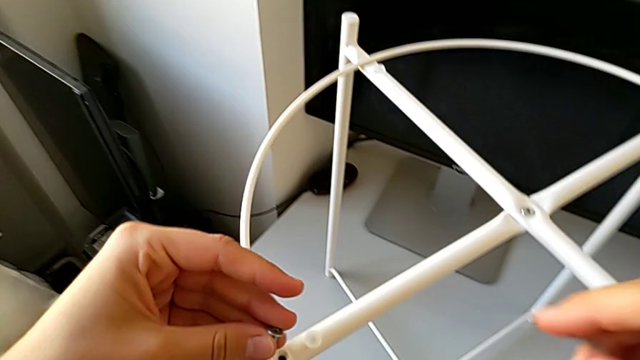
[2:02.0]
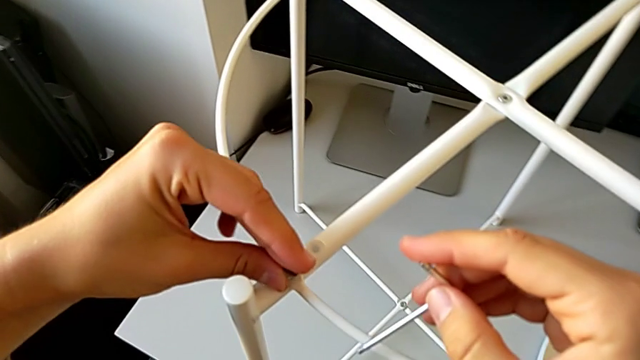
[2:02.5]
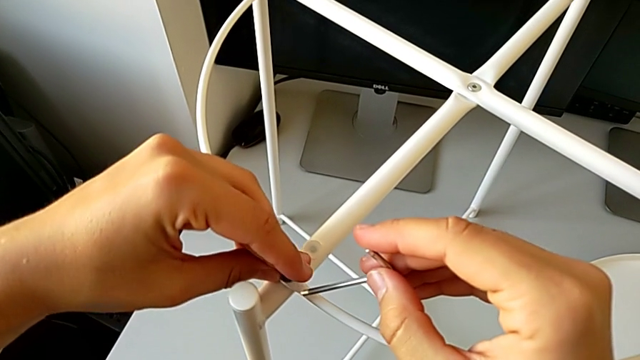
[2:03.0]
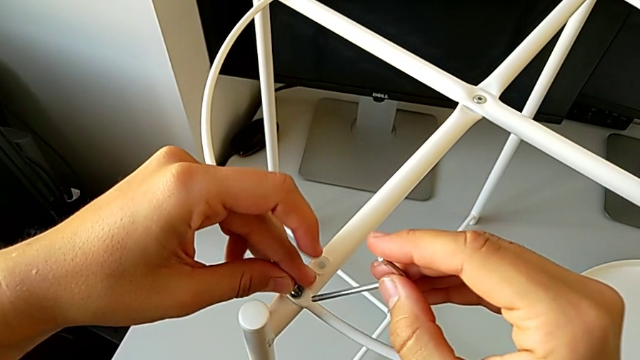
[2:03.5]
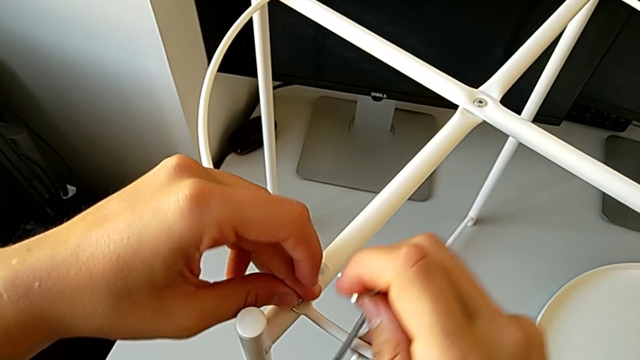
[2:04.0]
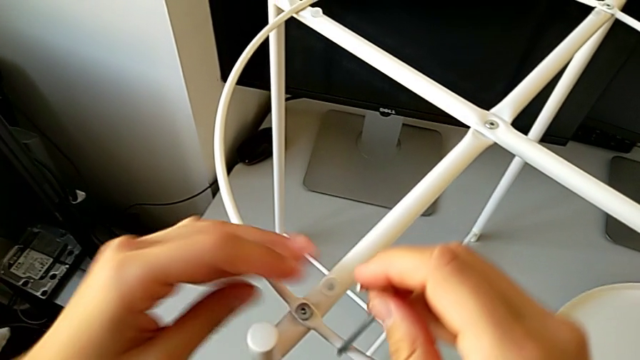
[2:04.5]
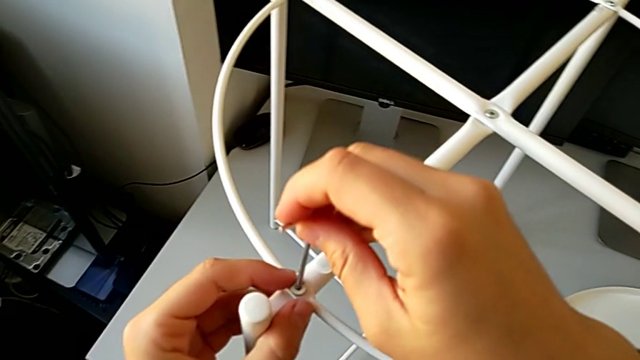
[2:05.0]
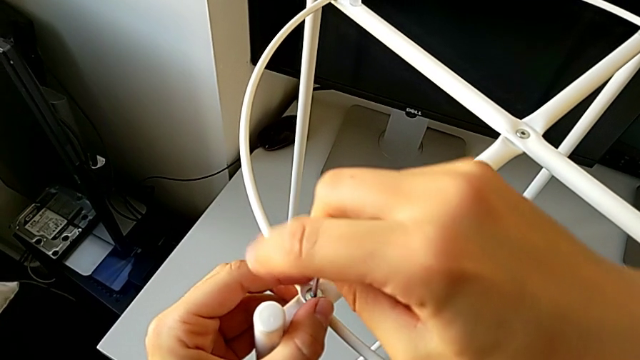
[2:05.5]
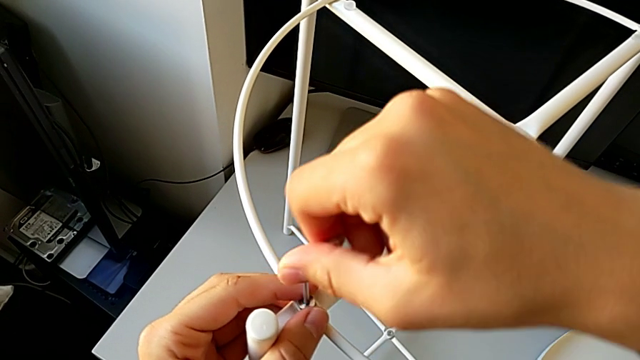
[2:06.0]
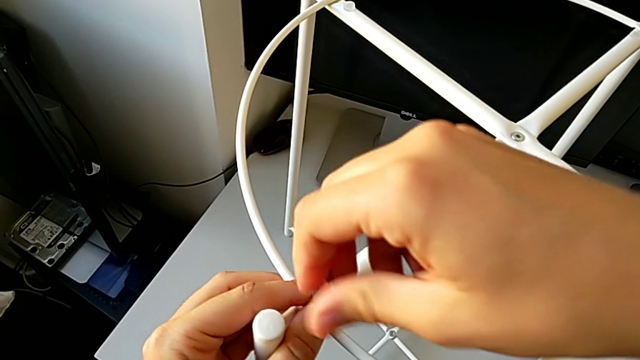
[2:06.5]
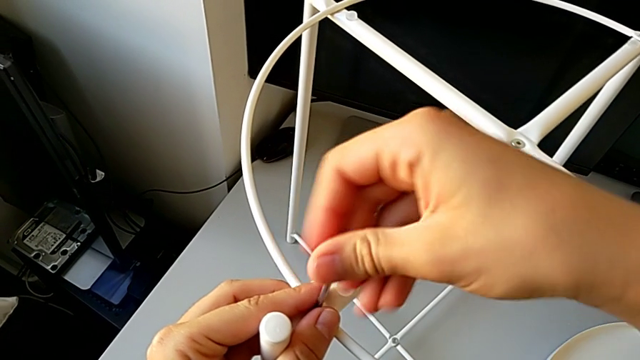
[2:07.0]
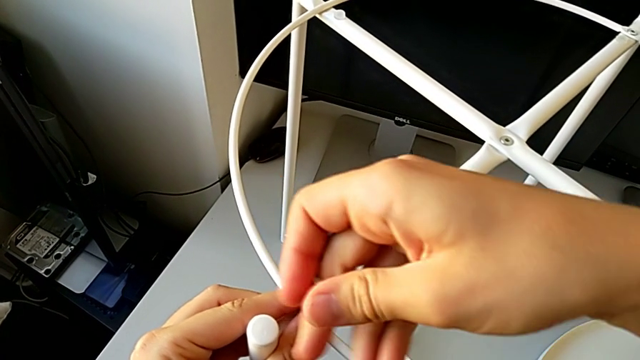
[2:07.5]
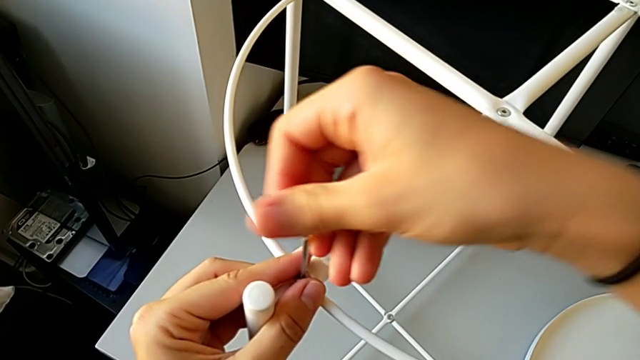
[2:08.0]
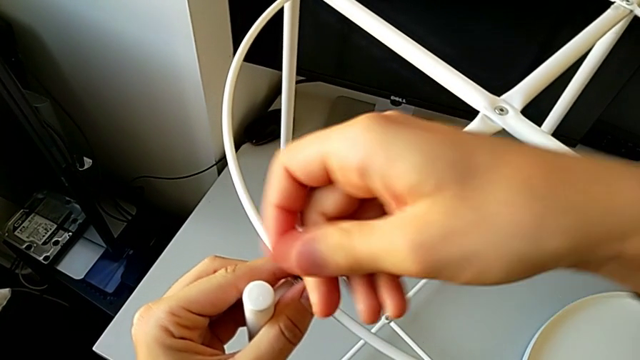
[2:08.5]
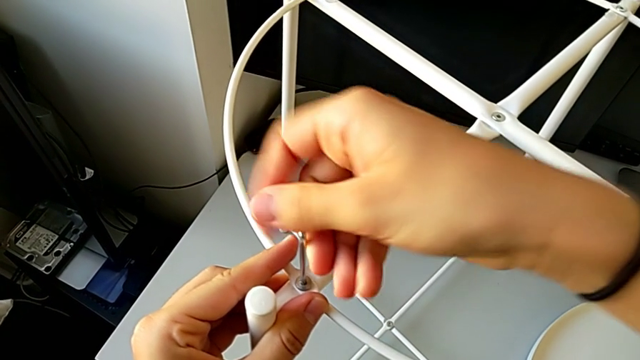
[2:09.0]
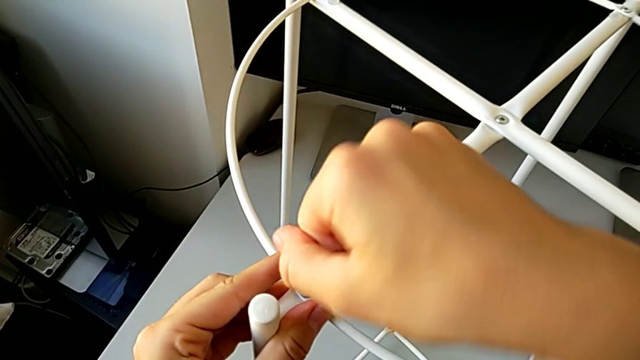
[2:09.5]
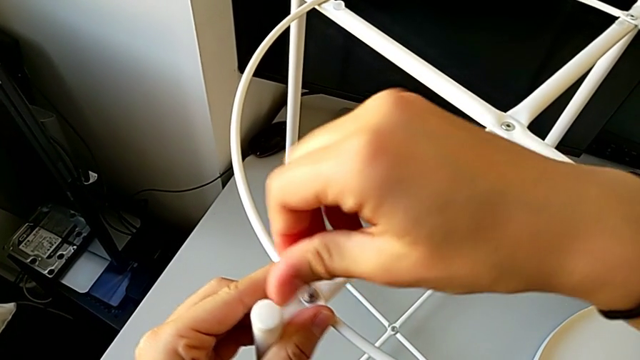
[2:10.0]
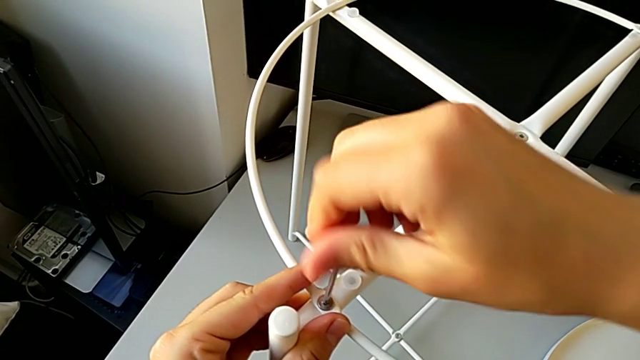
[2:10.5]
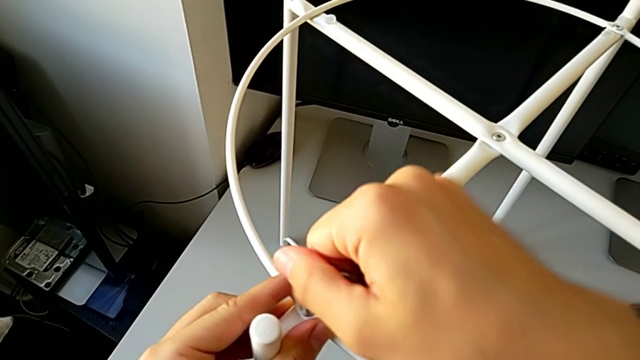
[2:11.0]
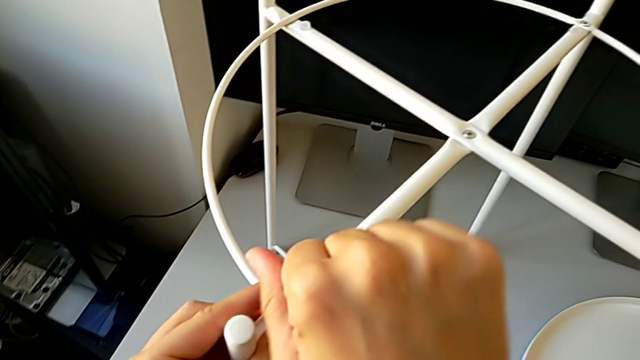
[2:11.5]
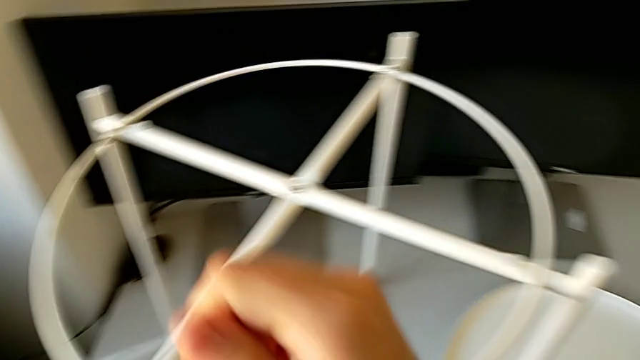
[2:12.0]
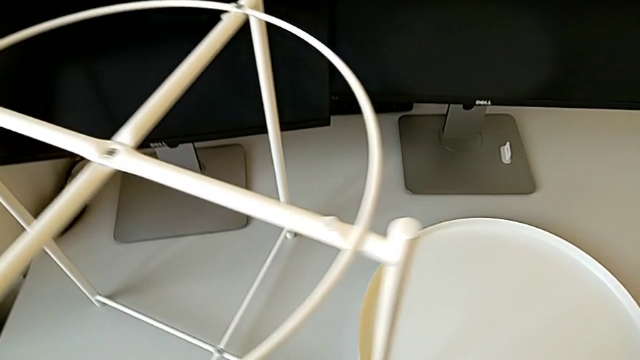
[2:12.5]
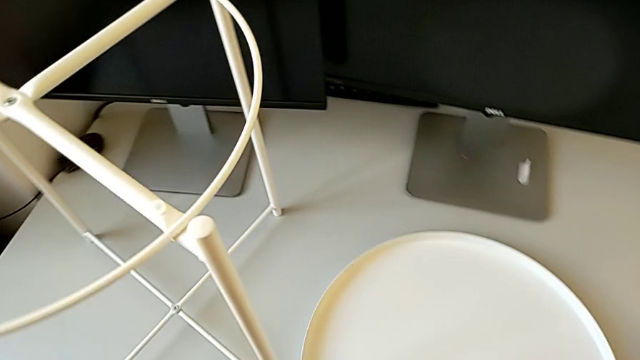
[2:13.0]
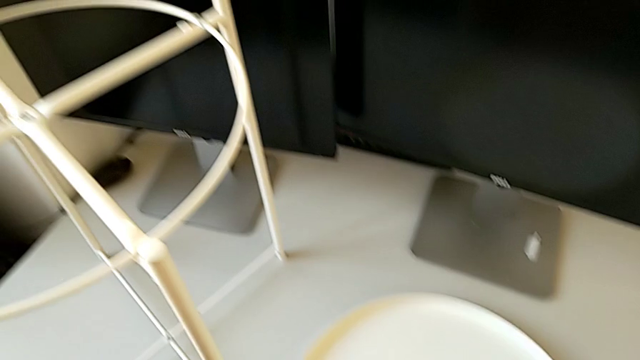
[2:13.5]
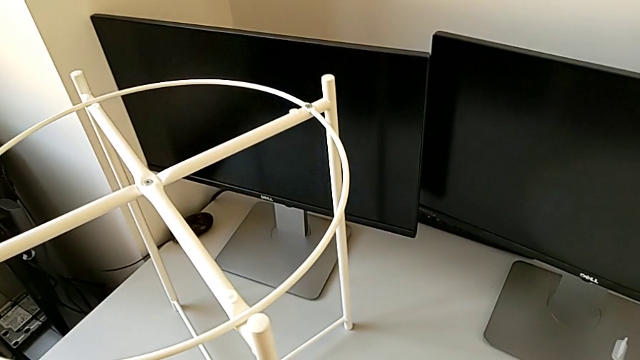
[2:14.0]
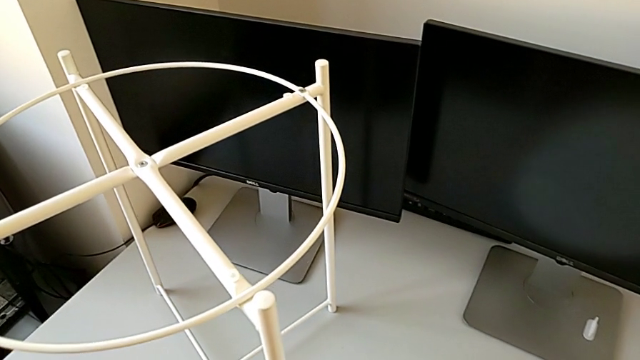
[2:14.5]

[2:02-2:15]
The camera wearer is assembling the circle of the table. They insert the second hex socket head, screw it and place the Allen wrench.

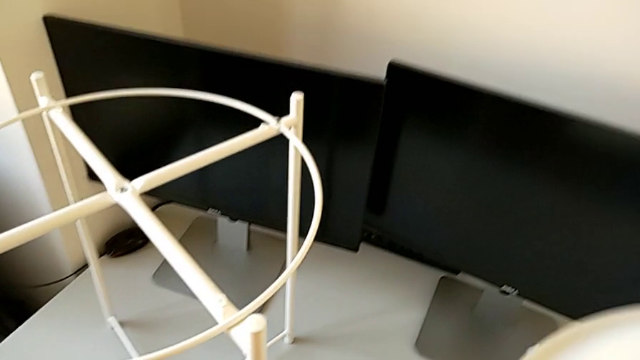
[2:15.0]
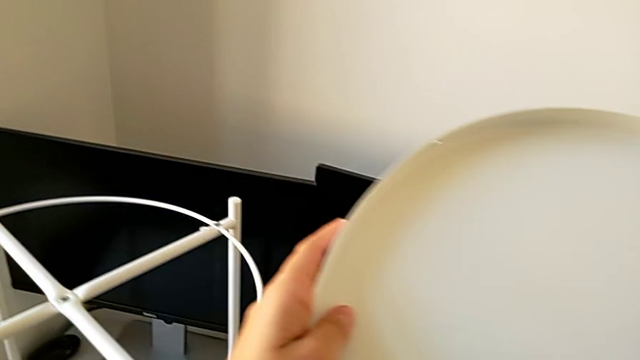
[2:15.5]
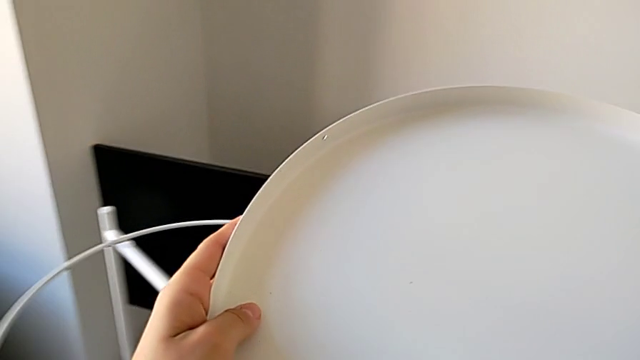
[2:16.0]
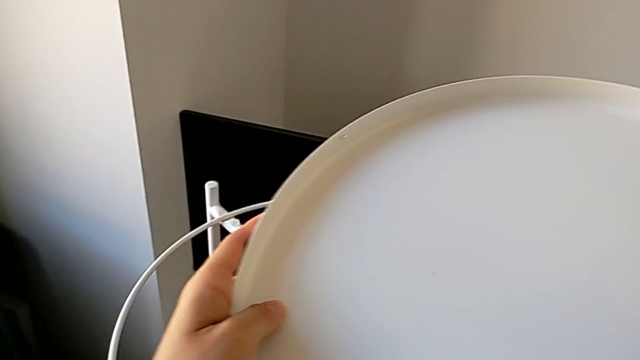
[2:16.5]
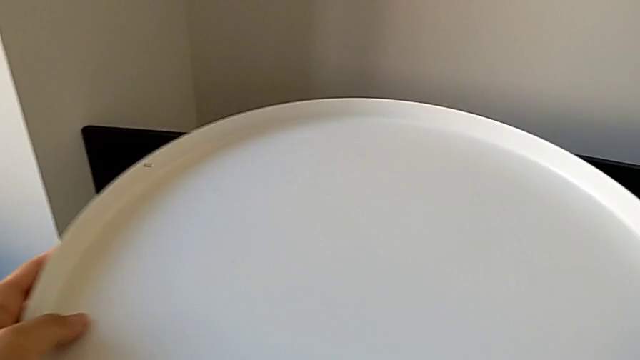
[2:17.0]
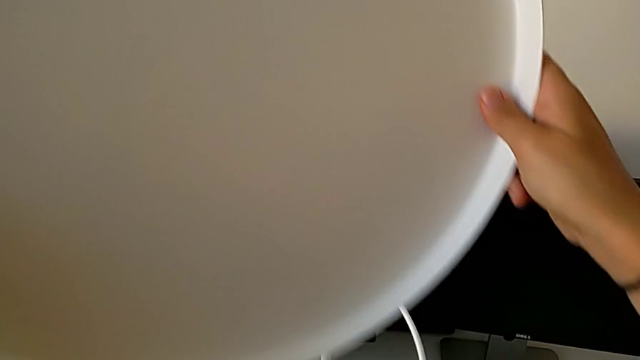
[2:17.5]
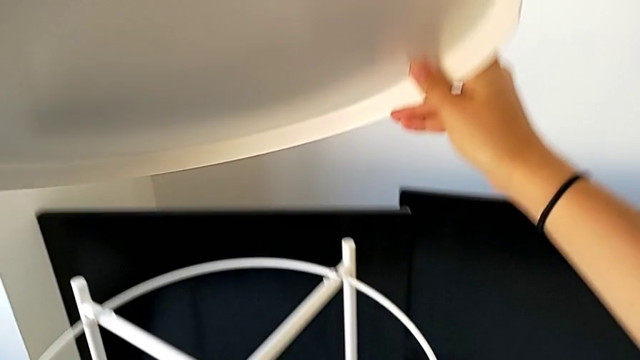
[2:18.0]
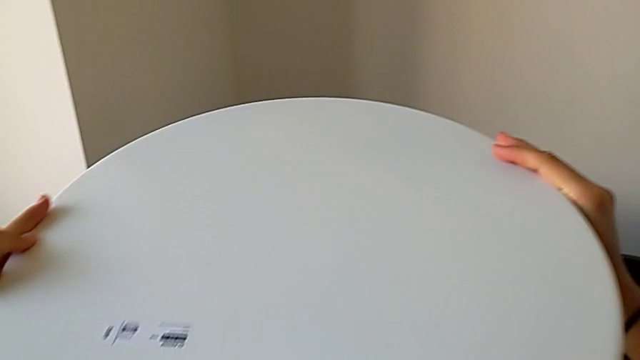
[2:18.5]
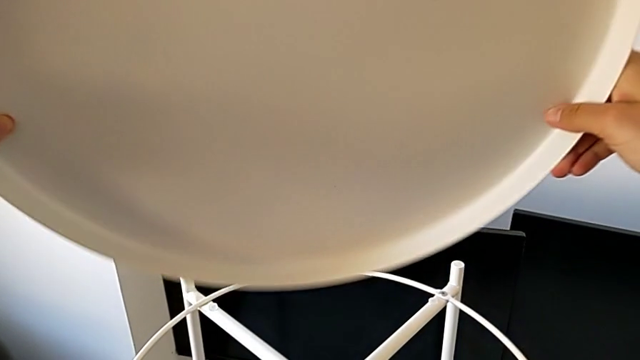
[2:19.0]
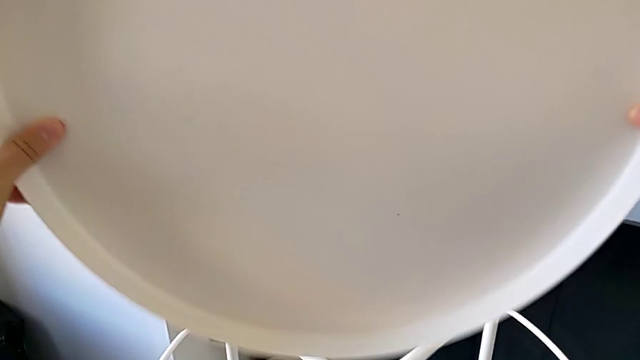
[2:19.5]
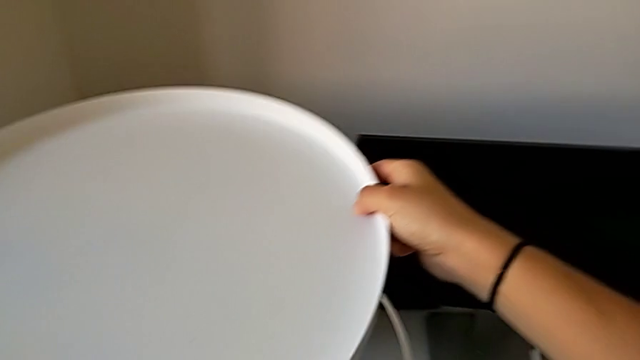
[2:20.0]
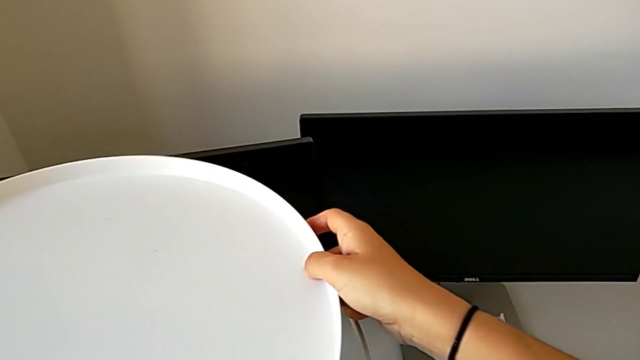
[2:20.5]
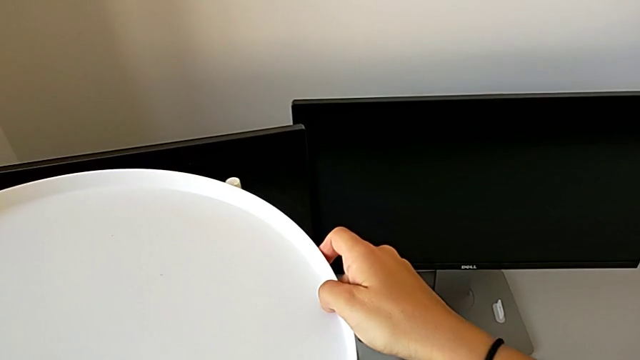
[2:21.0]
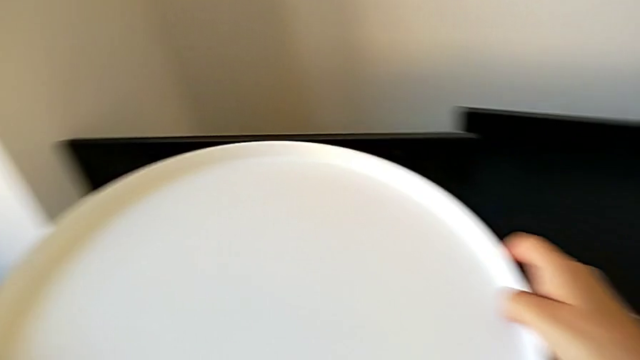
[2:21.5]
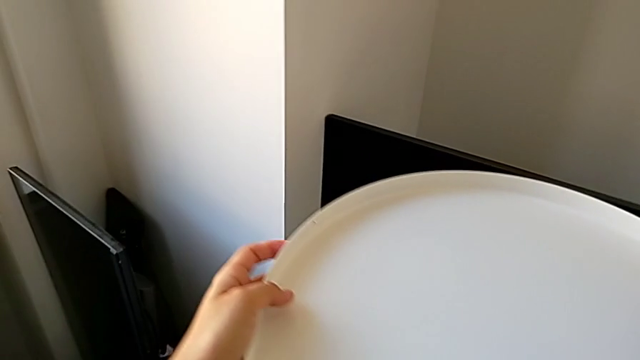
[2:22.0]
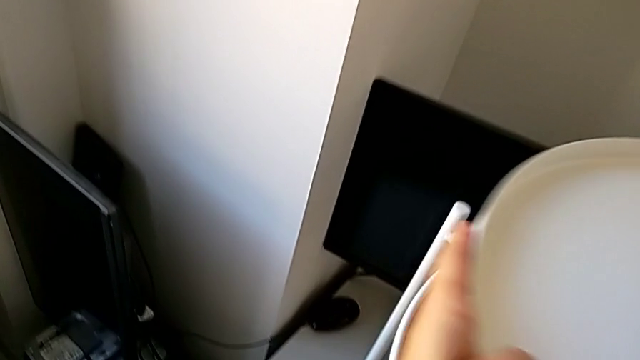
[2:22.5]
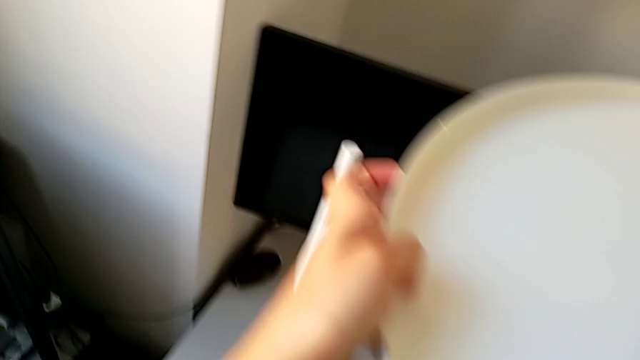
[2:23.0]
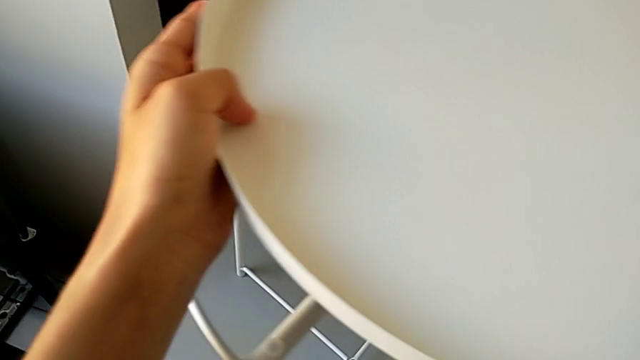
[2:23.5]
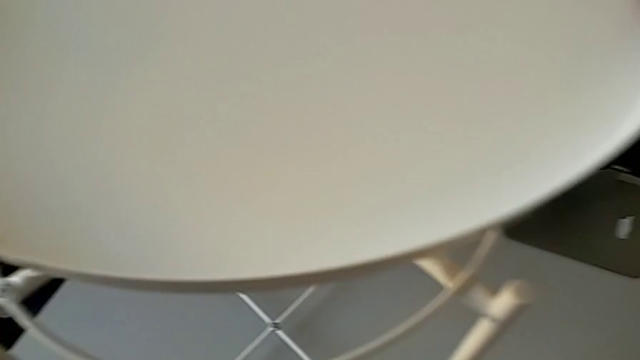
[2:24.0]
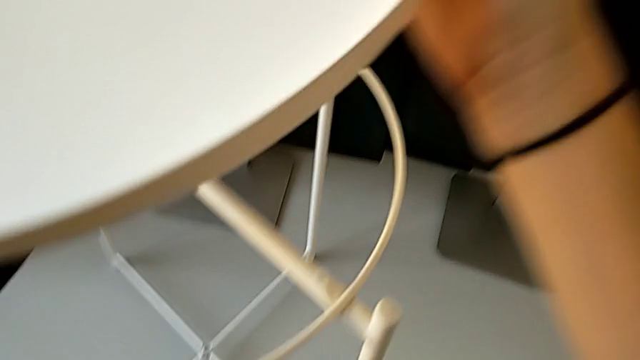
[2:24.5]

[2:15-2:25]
The camera wearer is assembling the tray. They grab the tray, flip it and begin to place it.
